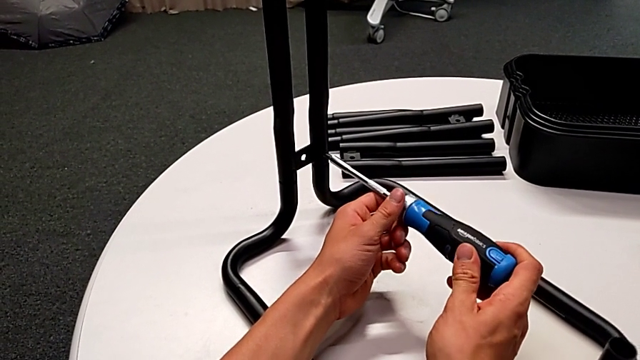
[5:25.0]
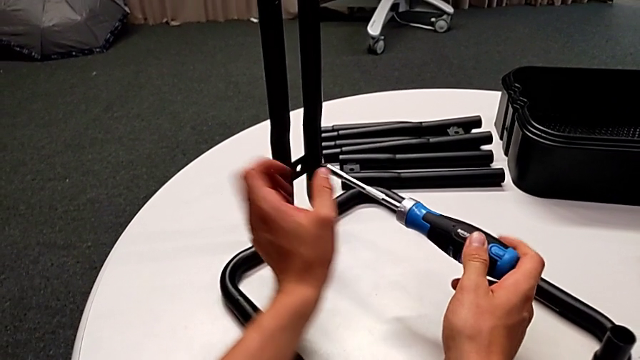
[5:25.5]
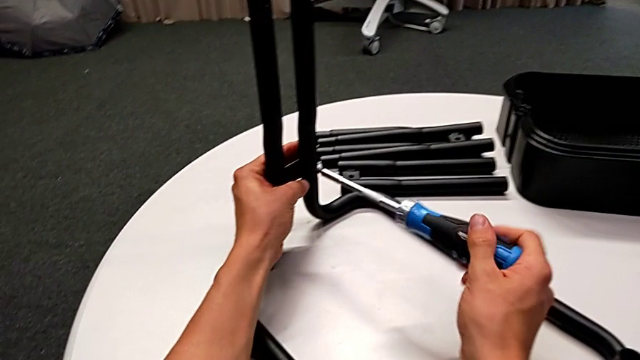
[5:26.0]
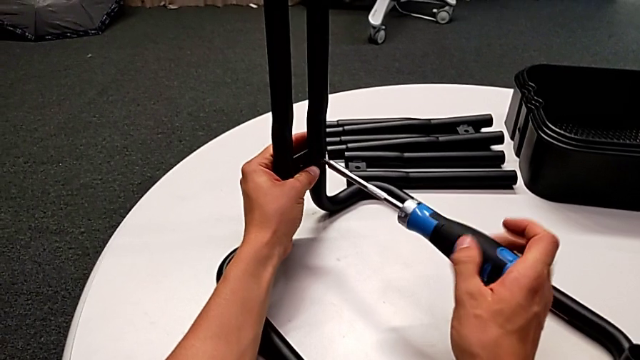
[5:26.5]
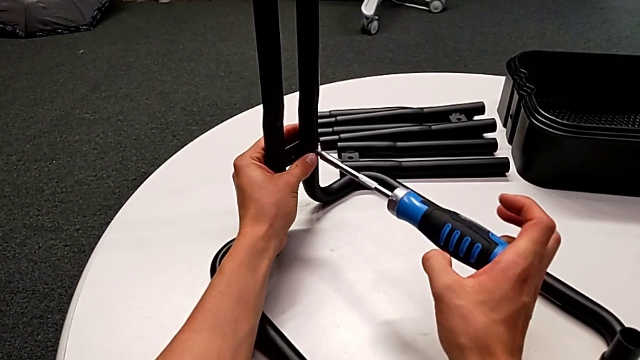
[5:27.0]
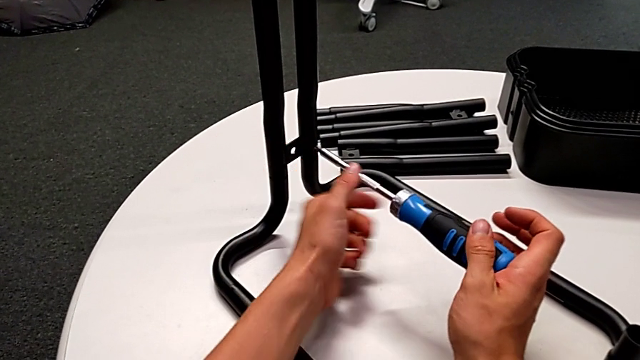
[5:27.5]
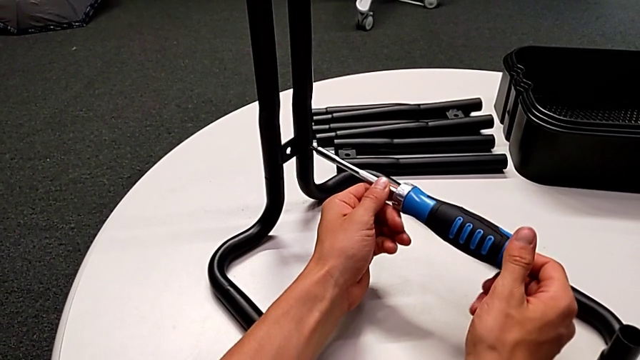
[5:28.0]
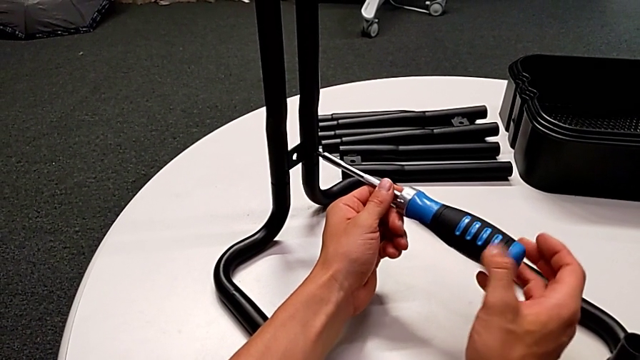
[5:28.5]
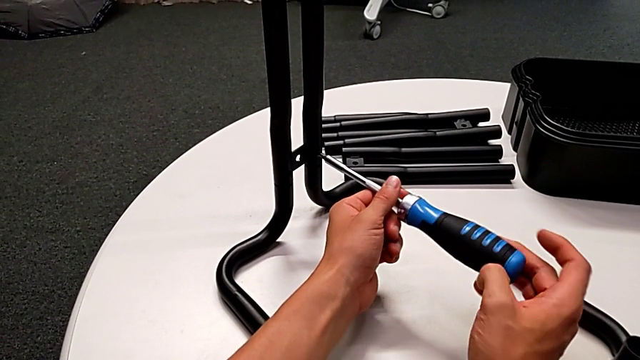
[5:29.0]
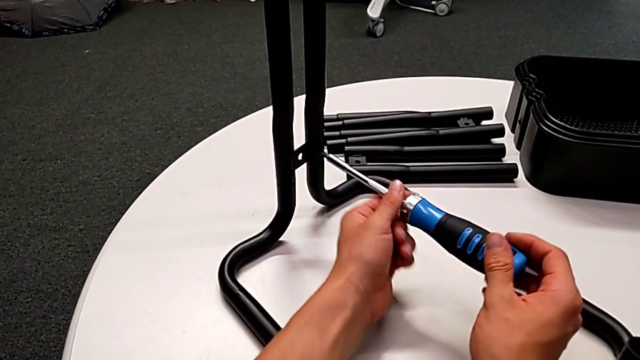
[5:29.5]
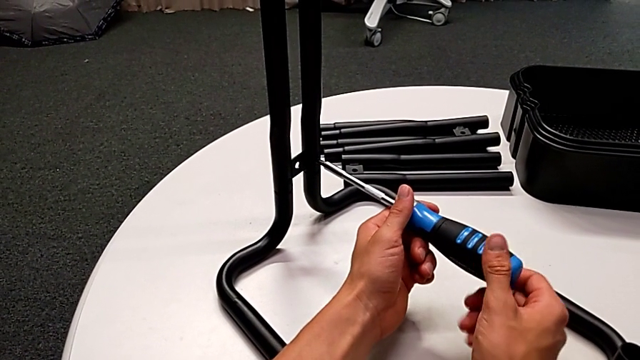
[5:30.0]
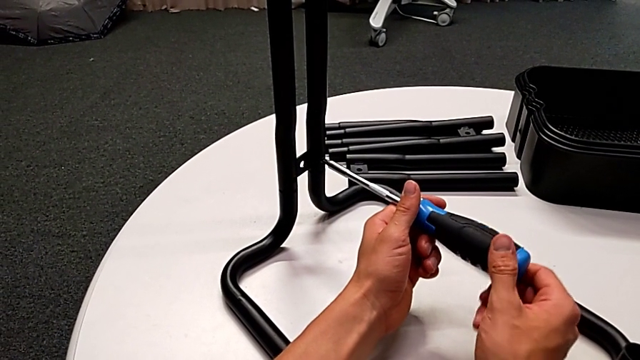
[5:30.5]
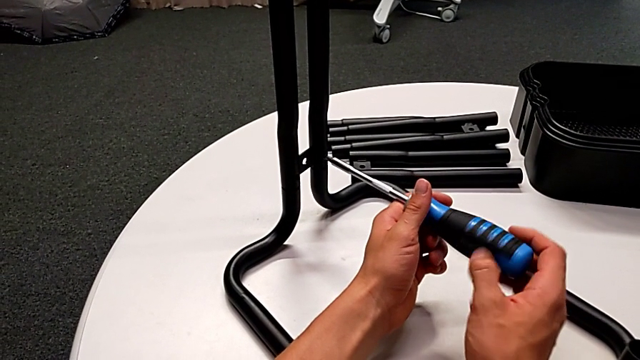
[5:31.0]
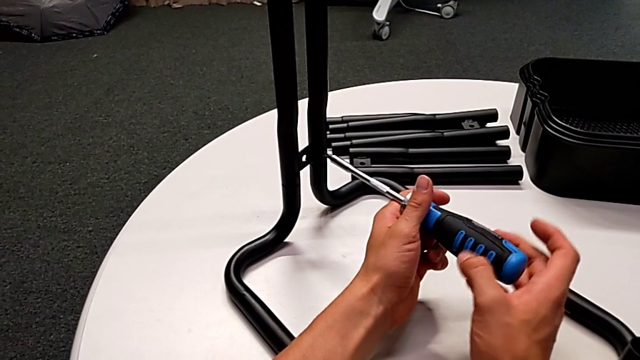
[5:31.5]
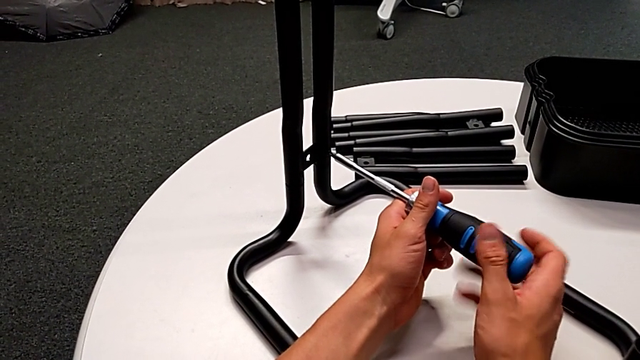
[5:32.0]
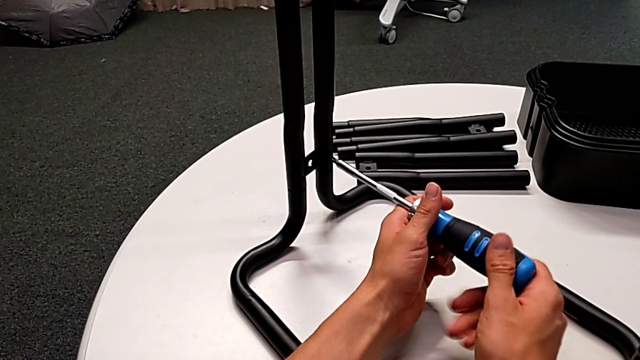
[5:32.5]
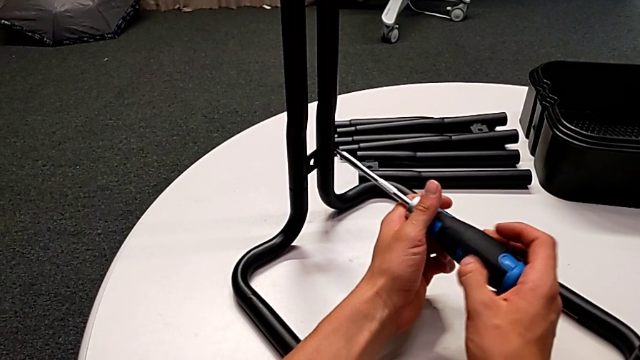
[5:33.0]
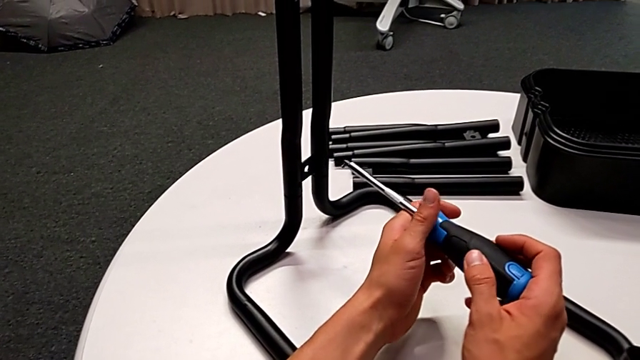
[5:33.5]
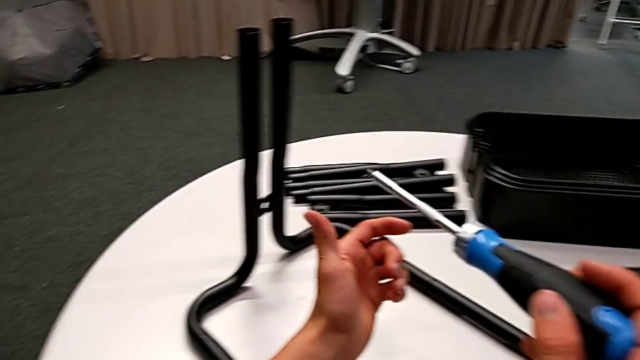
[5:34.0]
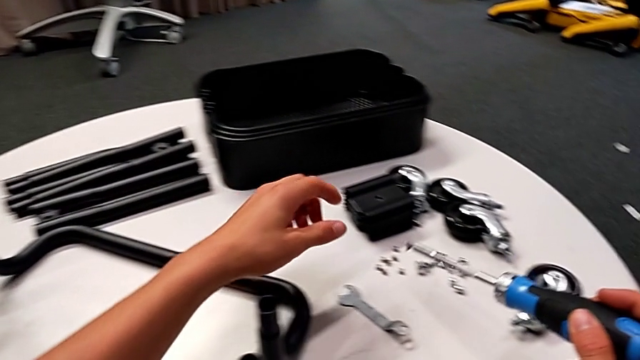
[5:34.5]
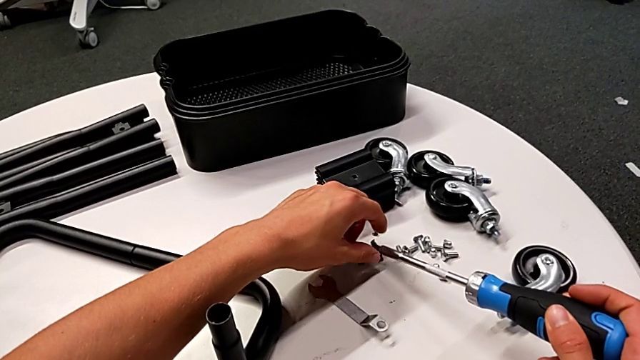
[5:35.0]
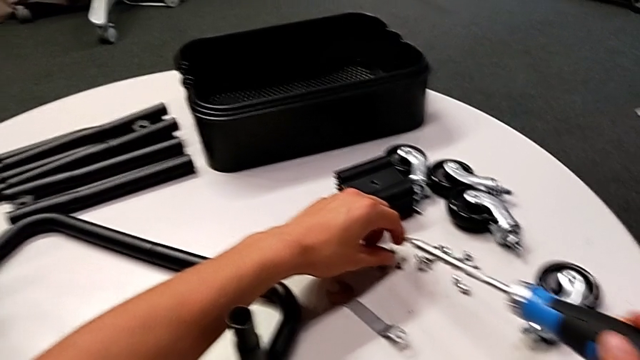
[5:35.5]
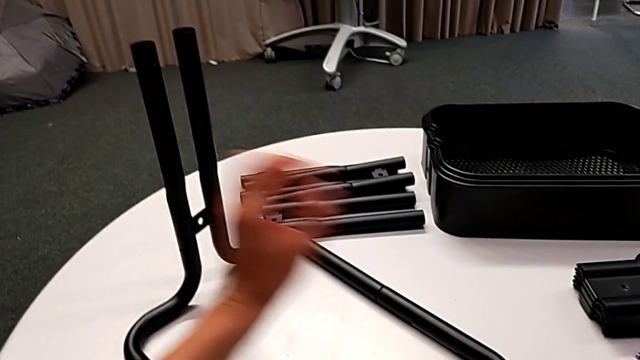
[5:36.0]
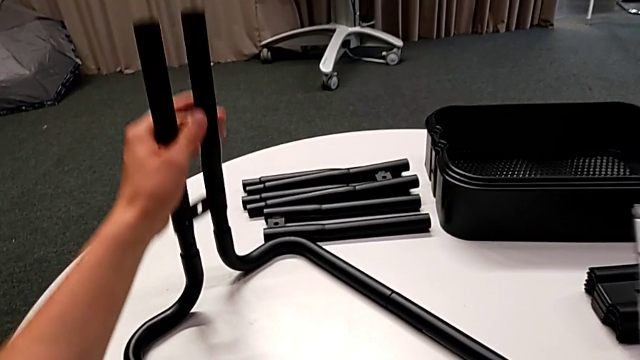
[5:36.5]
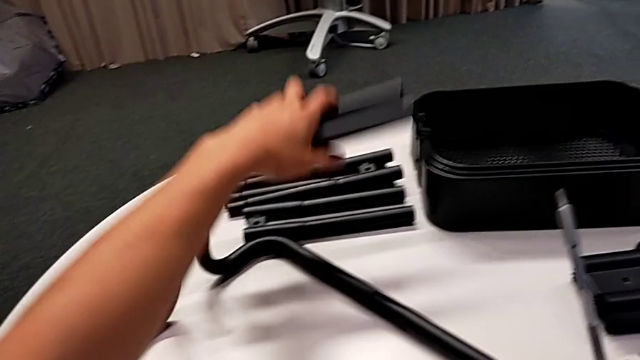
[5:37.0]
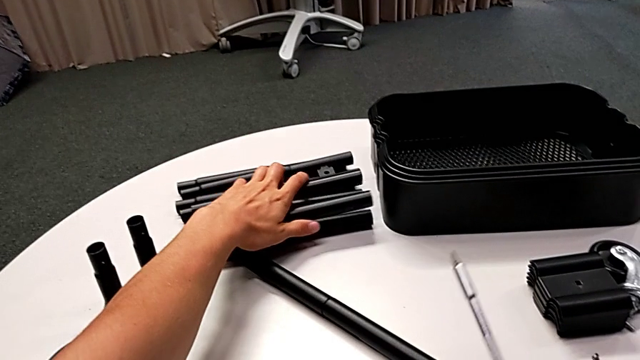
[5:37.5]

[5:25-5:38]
The camera wearer is unscrewing the lower screws of the side bars. They keep unscrewing the screw, disassemble it with the right hand, withdraw the screwdriver with the right hand, grab the screw, place it, disassemble the leg and place it.

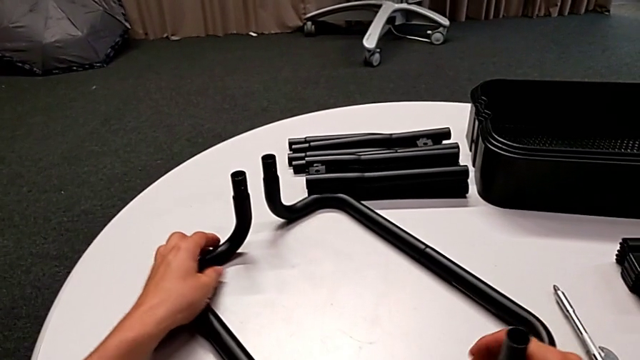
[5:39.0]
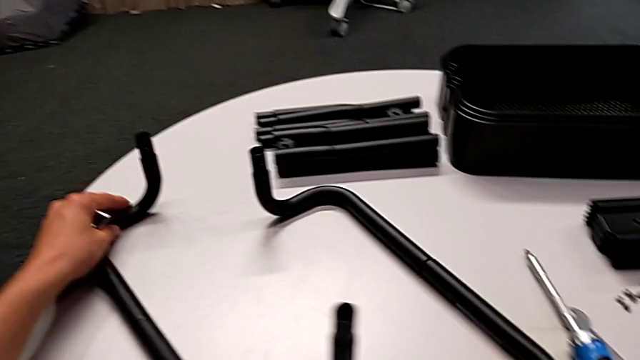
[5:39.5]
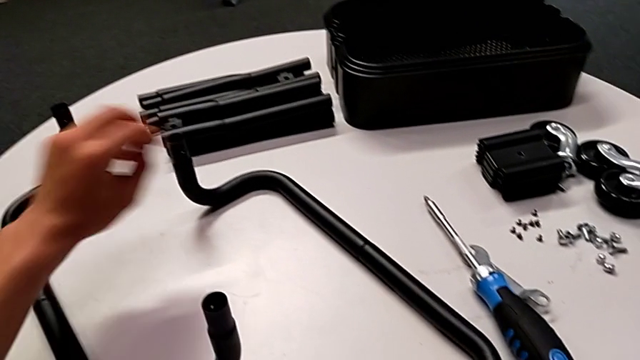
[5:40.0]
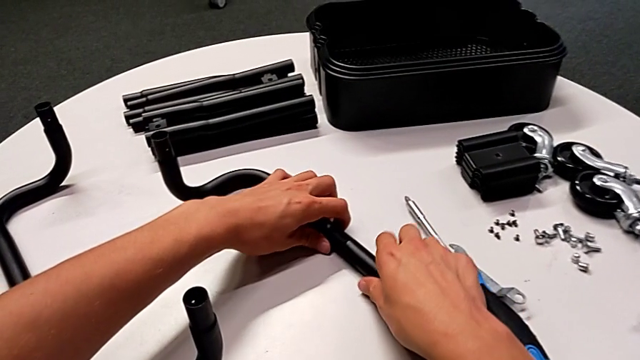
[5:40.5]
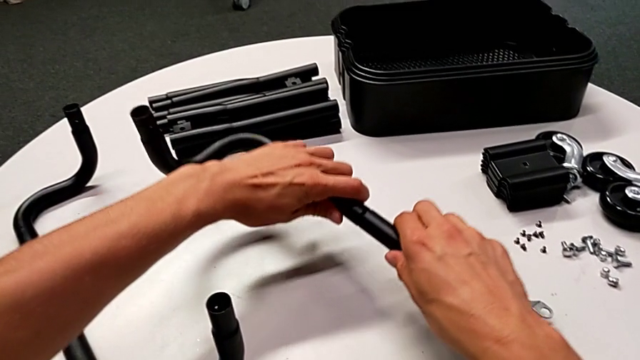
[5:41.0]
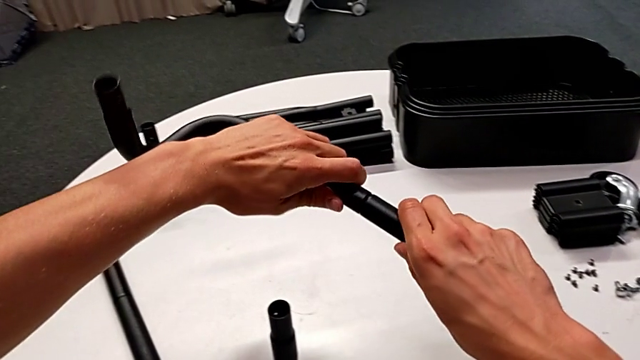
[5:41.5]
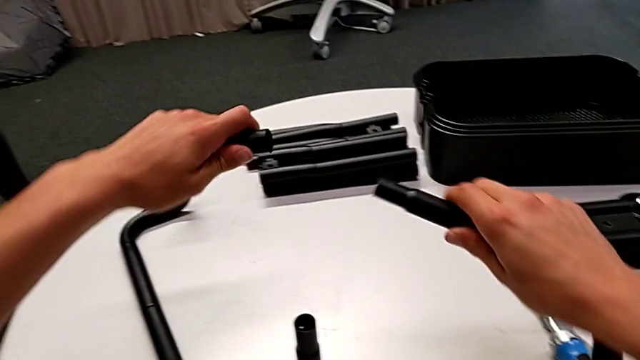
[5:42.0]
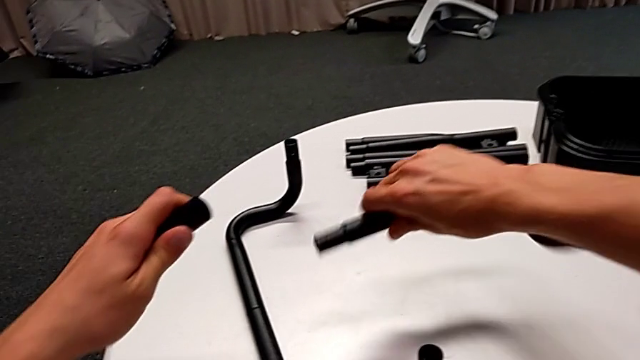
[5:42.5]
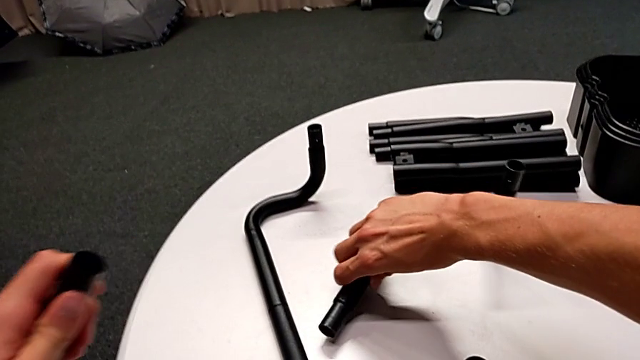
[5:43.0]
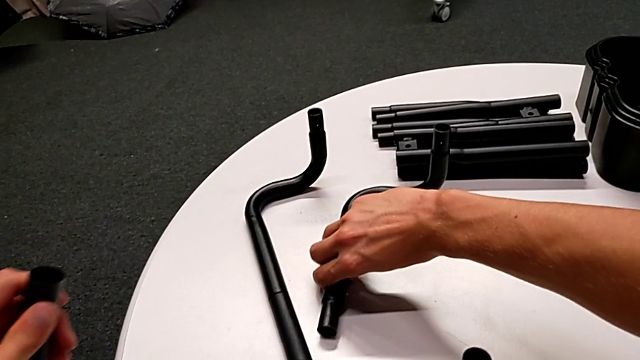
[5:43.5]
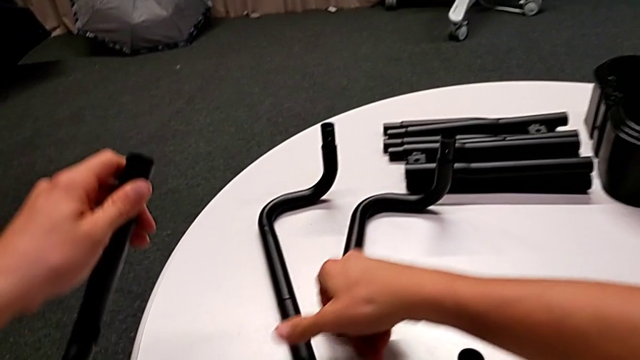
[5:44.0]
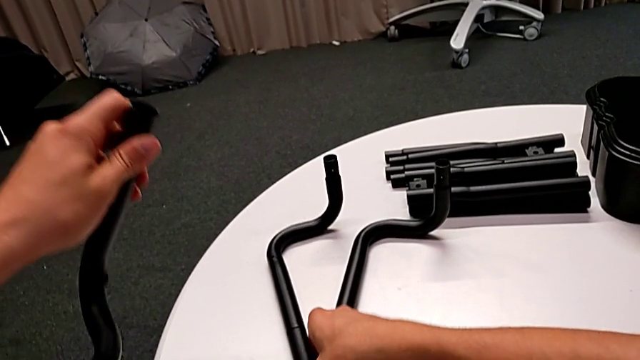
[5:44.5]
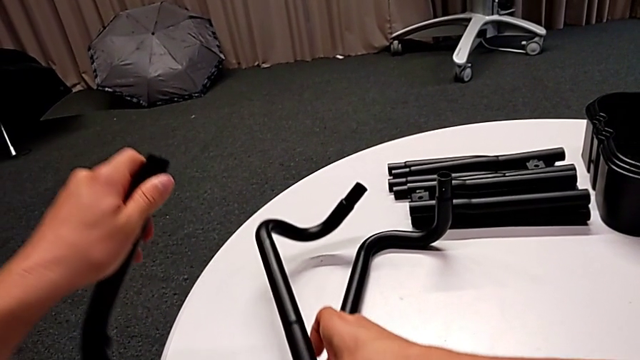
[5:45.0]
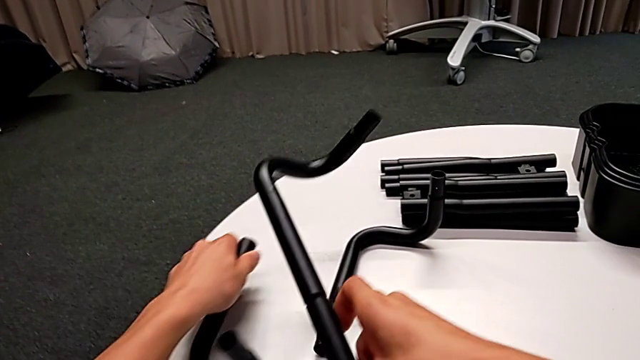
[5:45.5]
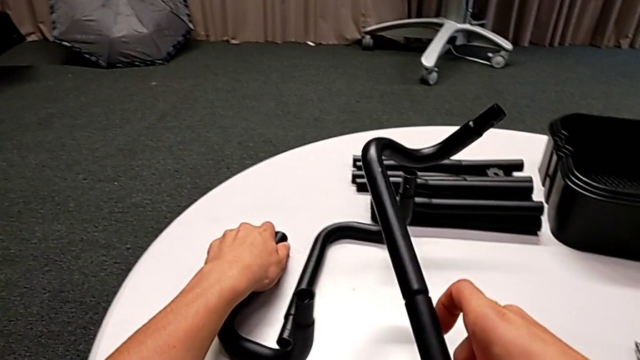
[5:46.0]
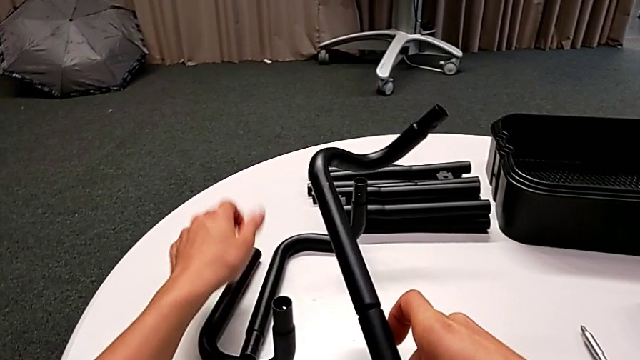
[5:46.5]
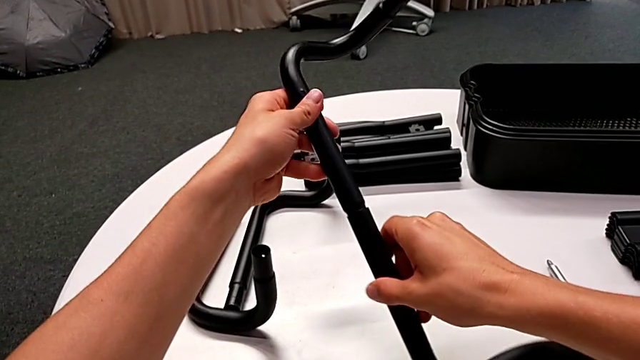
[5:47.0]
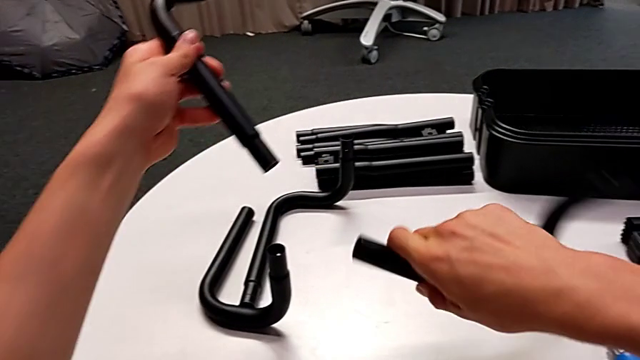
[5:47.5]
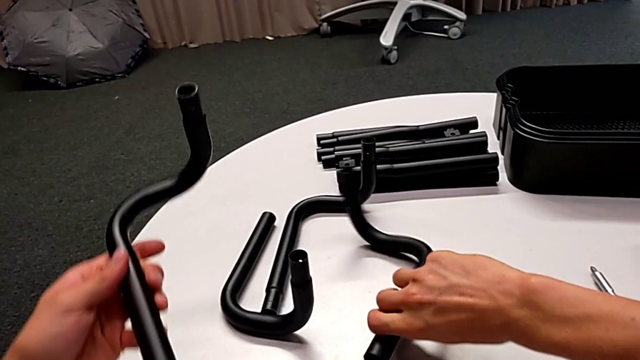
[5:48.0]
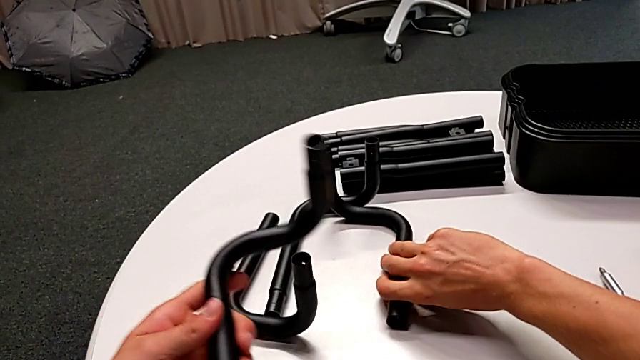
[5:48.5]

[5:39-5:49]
The camera wearer is disassembling the base frame. They align the half frame, disassemble the leg, place it, lift the half frame with the right hand, place the leg with the left hand, disassemble the leg and place it.
